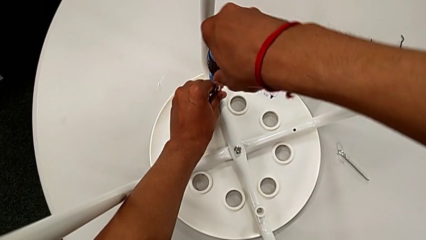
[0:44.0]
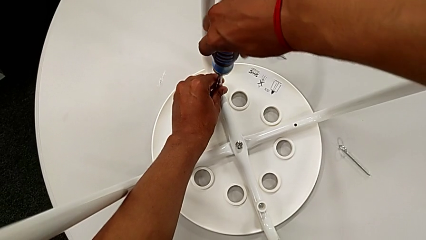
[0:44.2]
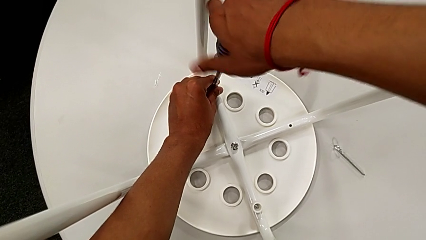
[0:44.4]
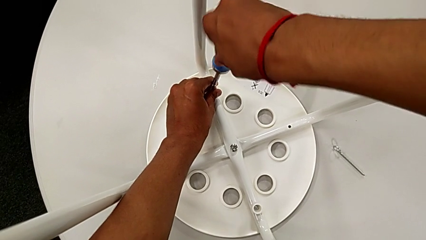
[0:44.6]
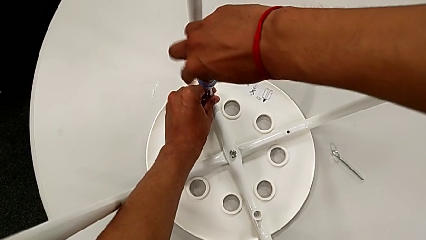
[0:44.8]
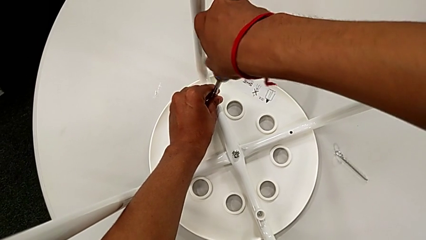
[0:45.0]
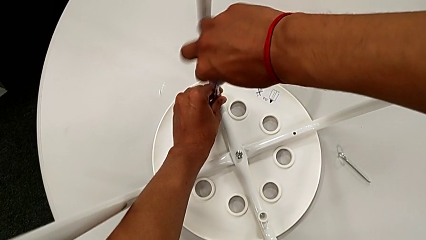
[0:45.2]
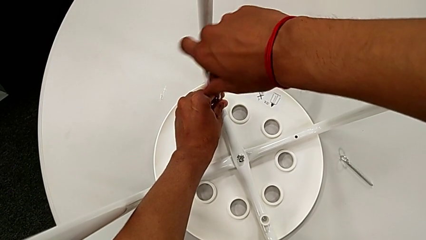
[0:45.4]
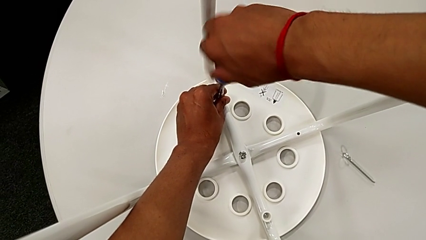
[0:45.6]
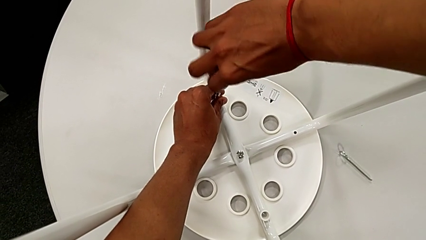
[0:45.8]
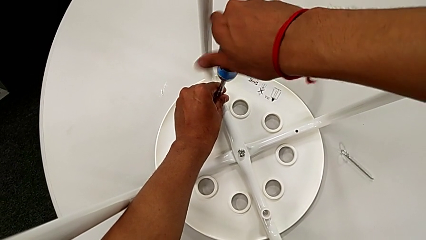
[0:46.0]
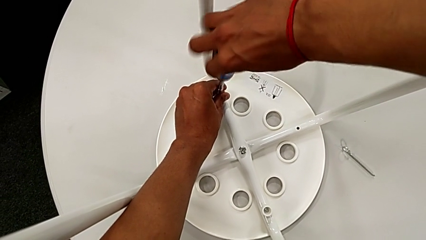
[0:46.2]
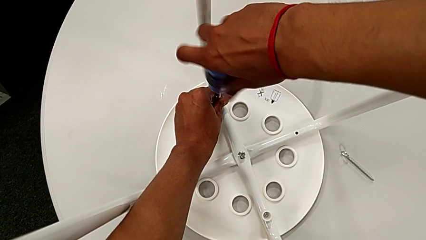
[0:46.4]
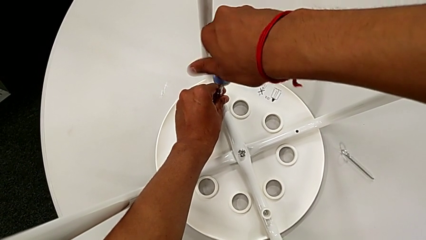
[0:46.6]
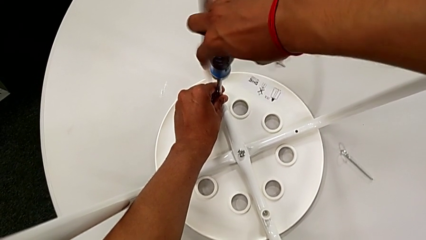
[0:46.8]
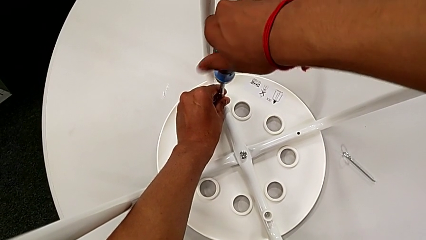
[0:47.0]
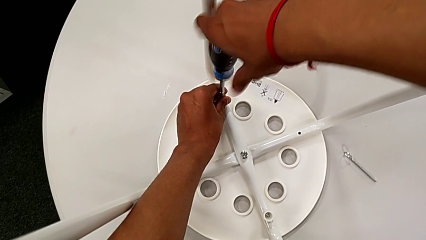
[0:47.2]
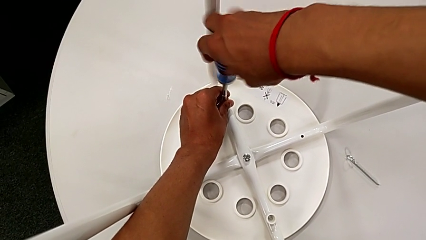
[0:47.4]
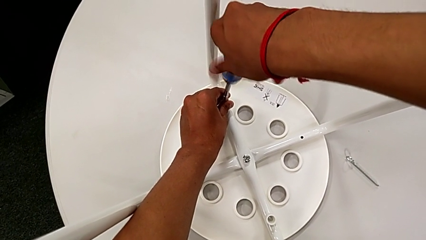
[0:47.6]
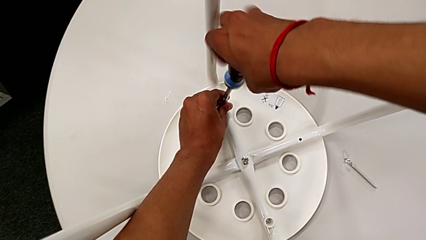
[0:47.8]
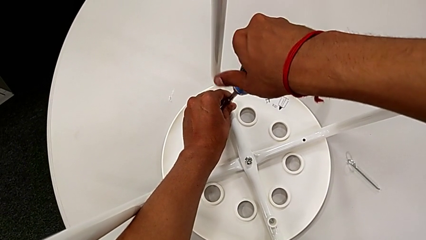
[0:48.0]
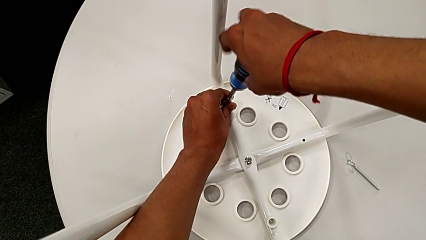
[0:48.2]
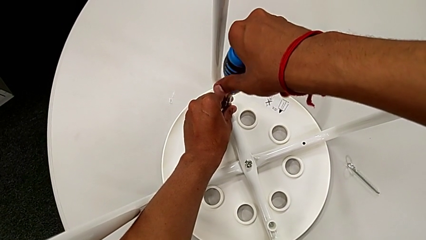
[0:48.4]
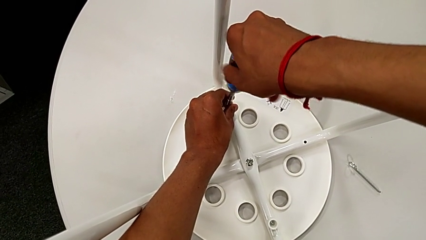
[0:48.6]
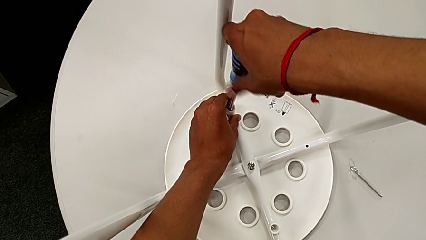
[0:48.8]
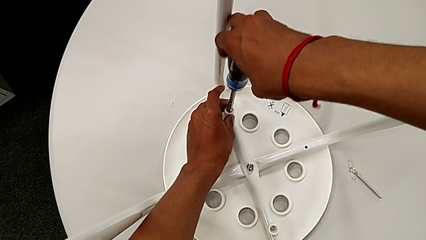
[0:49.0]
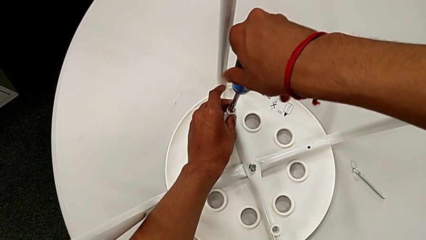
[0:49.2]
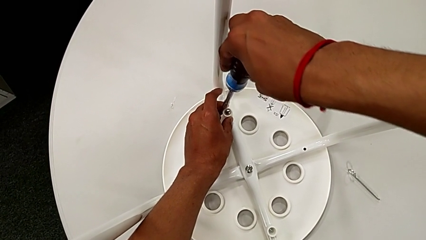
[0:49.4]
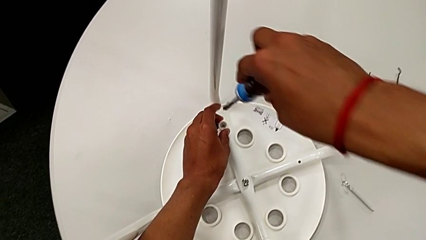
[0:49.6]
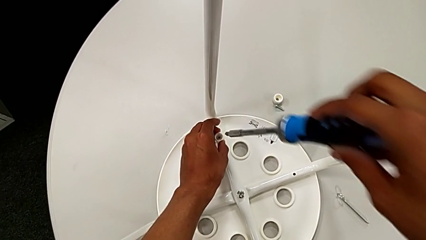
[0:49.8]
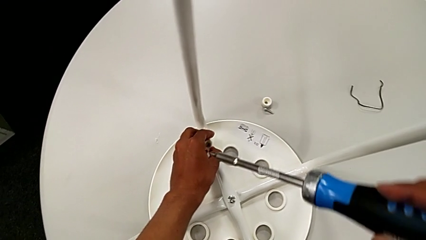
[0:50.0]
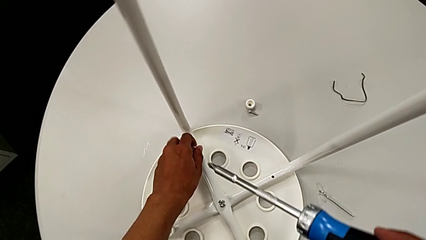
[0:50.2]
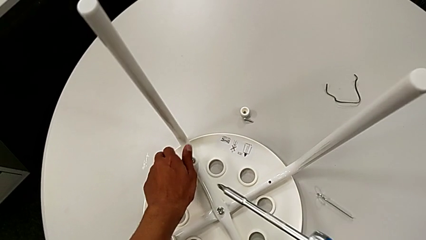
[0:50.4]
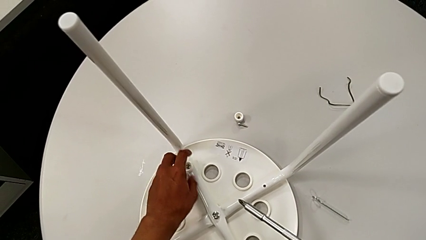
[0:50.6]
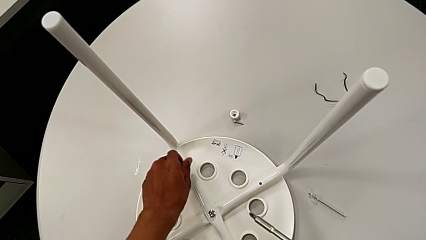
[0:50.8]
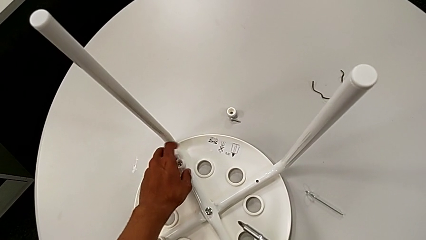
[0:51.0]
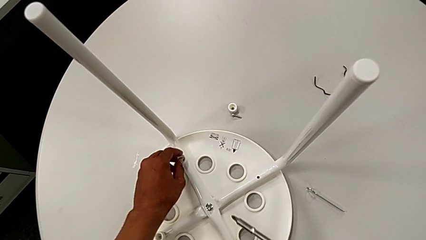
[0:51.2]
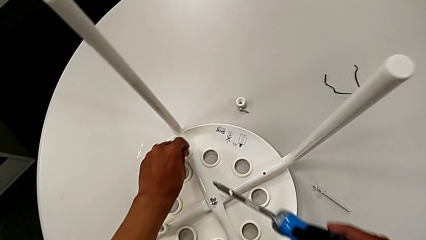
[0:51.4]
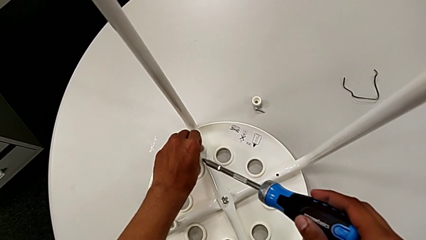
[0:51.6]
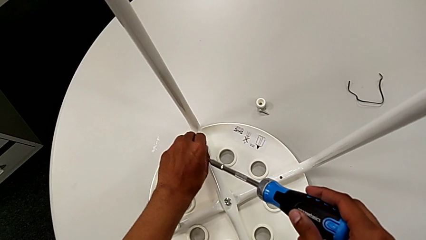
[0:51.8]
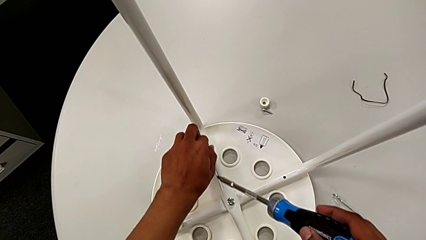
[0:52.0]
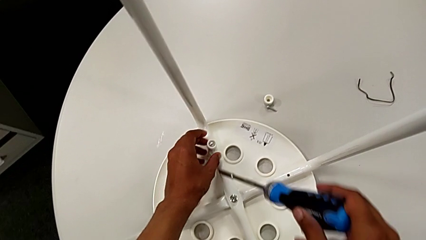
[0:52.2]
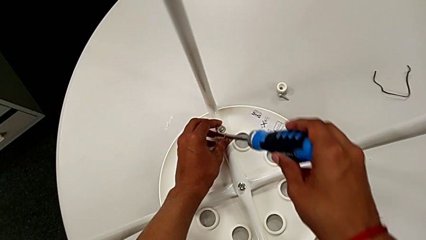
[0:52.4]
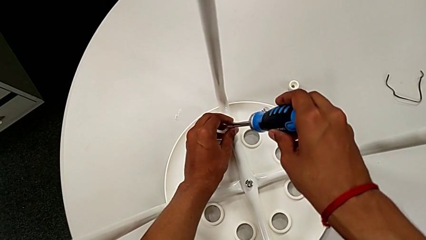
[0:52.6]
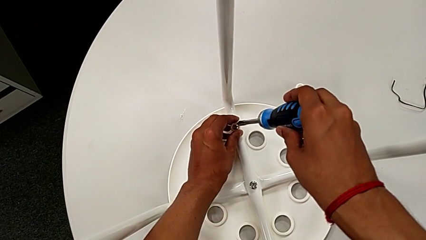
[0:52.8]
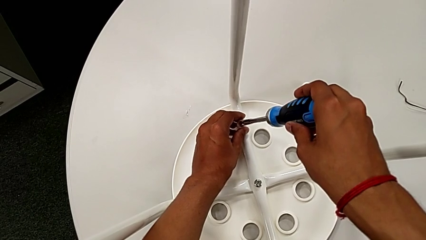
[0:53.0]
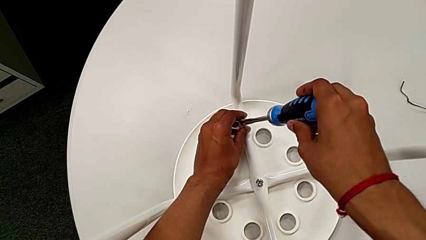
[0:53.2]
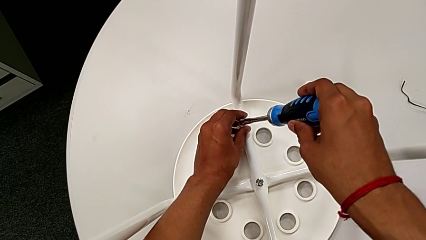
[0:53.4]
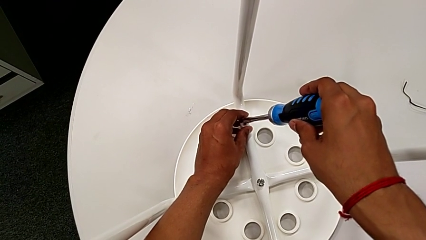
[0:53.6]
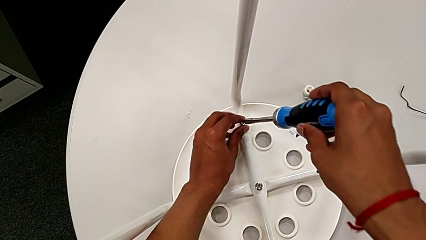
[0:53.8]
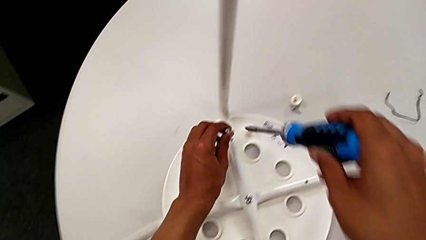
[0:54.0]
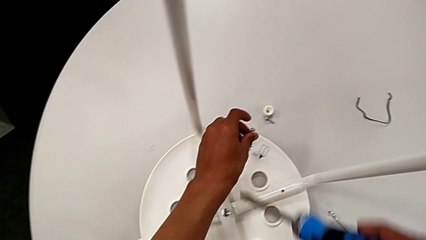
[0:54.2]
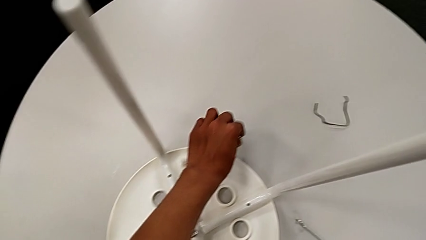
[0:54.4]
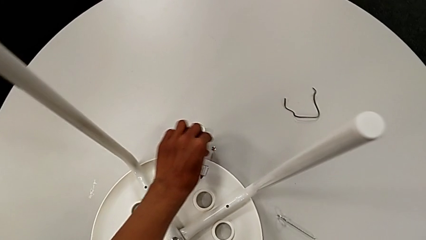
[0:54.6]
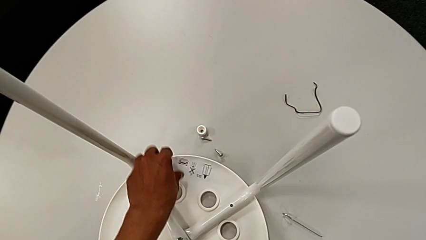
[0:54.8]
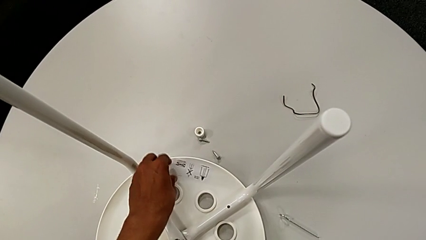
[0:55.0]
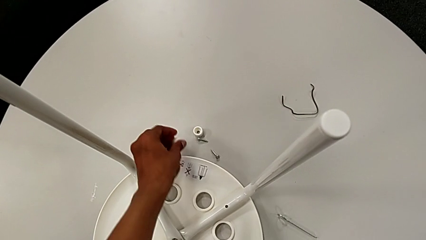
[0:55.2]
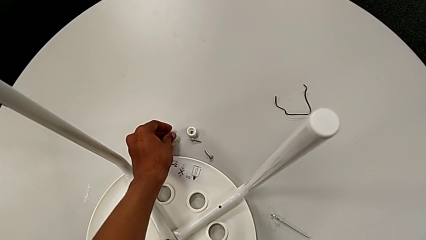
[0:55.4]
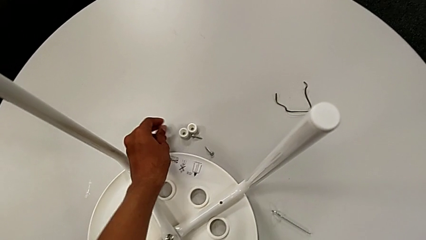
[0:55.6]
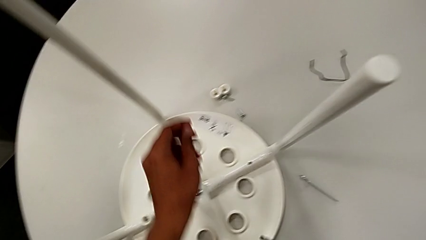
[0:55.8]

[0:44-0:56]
The camera wearer is unscrewing the second screw on the leg of the chair. They keep unscrewing the second screw, withdraw the blue screwdriver, unscrew the second screw, approach it, grab it, place it and place the second washer twice.

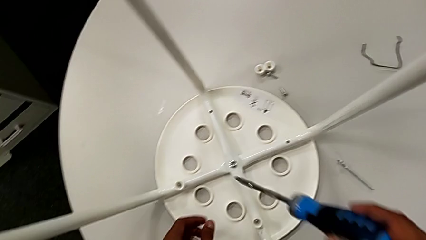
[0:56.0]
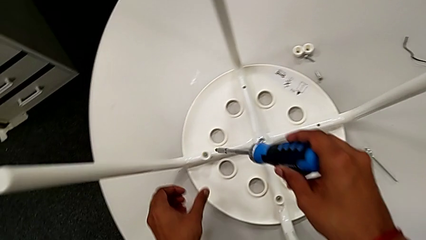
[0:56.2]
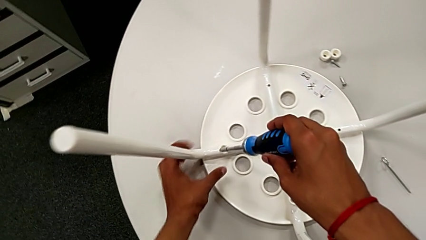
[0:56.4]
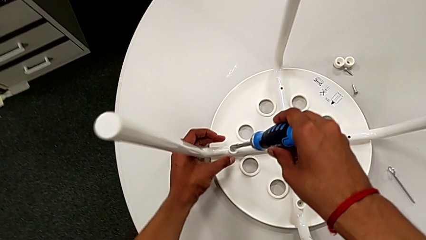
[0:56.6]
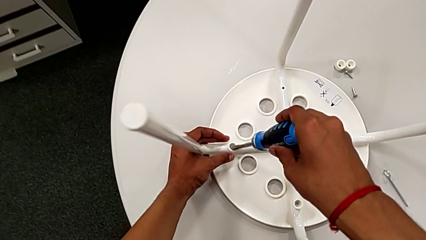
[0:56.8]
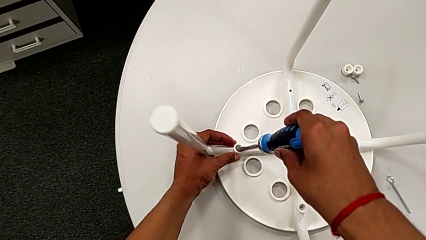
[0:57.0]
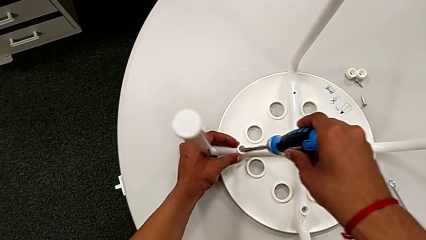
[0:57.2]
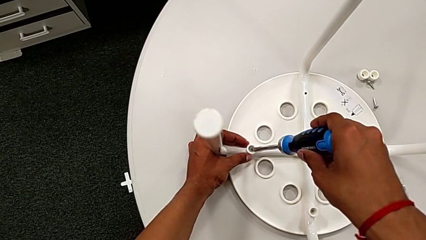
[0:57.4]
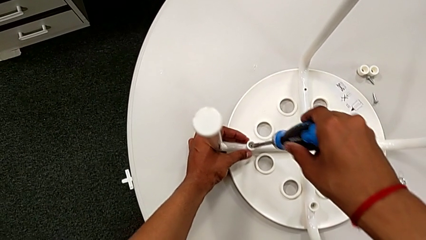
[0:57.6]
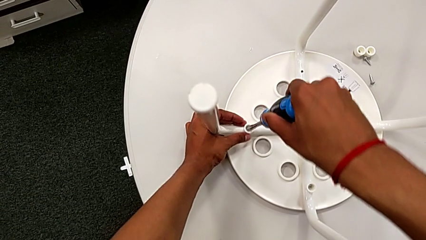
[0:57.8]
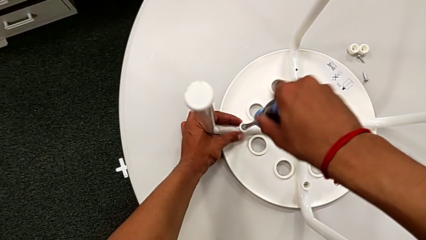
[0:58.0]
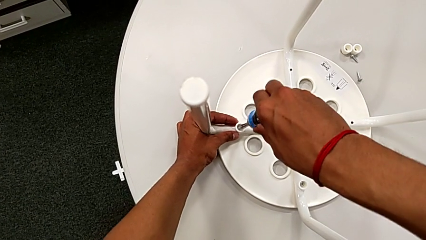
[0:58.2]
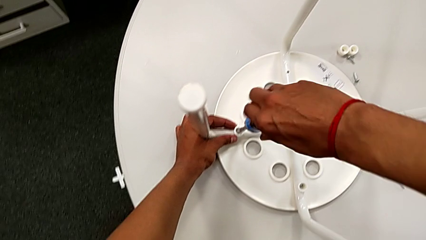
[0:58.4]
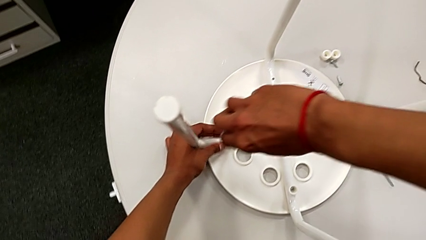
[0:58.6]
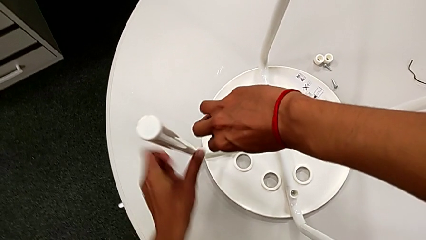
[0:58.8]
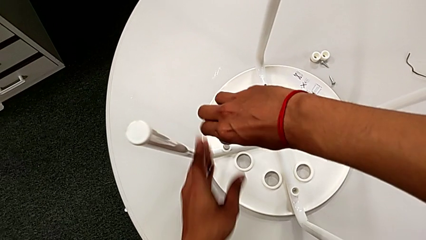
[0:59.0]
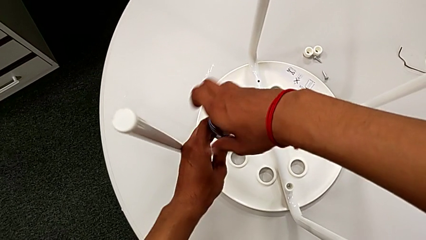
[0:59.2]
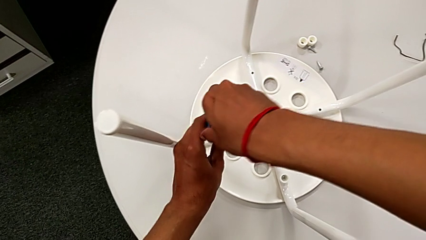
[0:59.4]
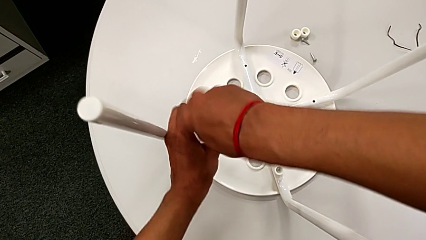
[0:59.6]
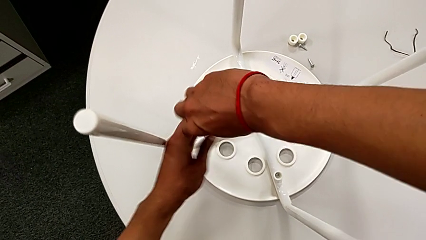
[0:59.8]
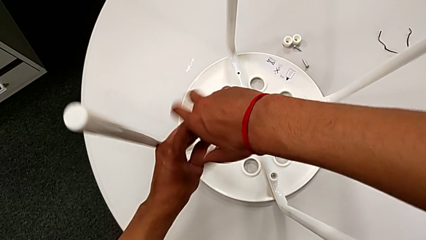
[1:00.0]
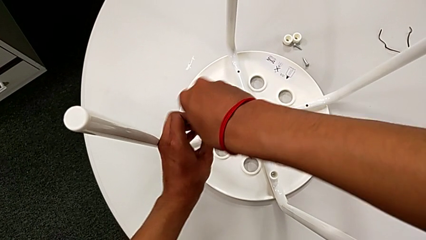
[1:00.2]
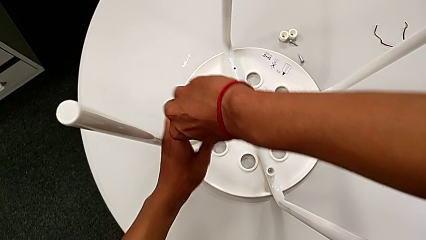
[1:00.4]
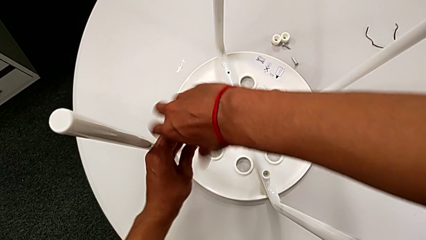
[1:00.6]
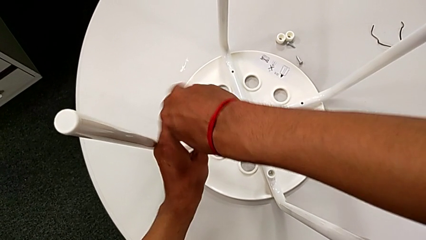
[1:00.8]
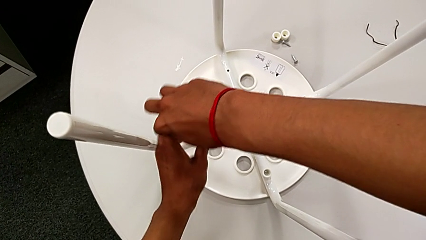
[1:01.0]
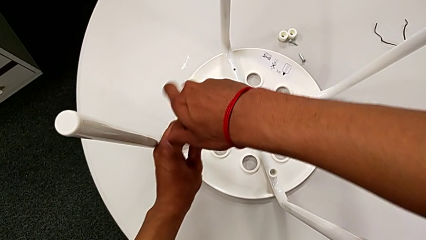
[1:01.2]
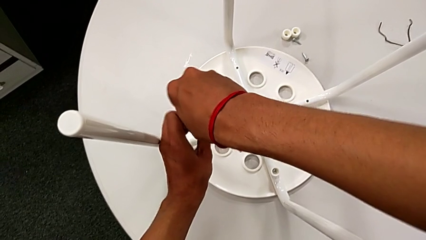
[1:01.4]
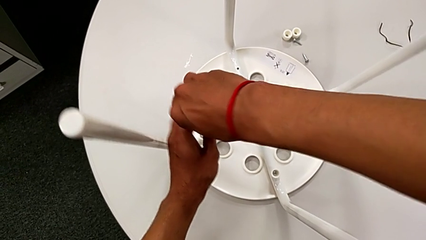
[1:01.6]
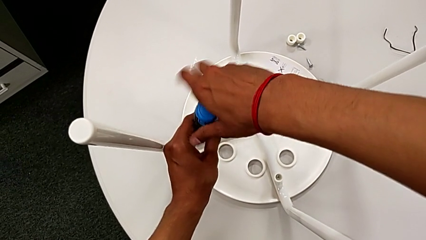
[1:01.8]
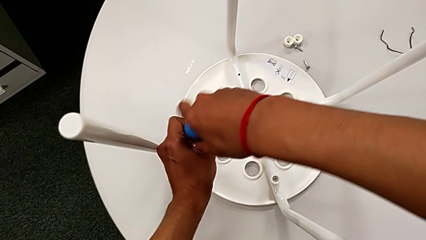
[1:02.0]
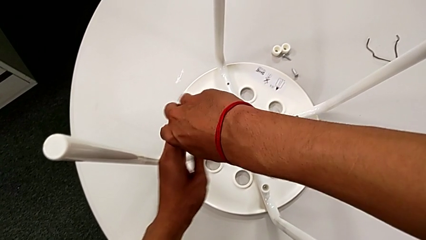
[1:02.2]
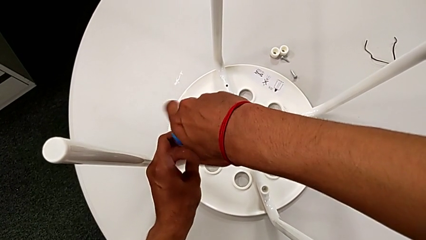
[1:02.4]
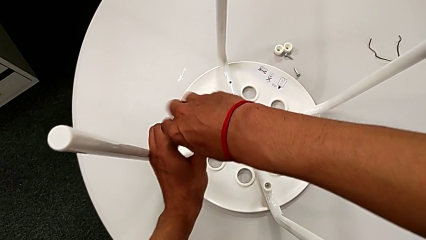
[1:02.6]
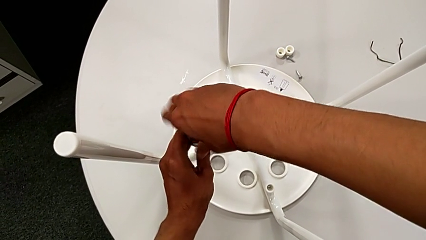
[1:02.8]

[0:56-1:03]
The camera wearer is unscrewing the third screw on the leg of the chair. They approach the third screw, insert the blue screwdriver and begin to unscrew the third screw.
